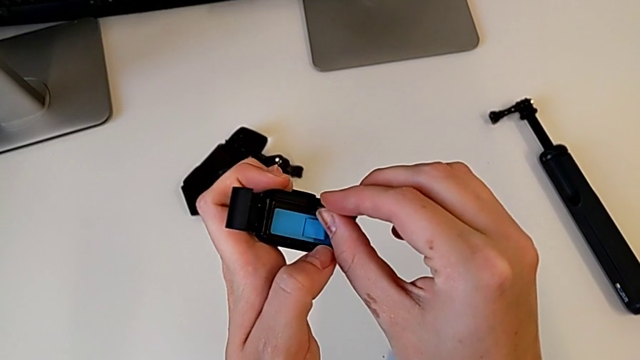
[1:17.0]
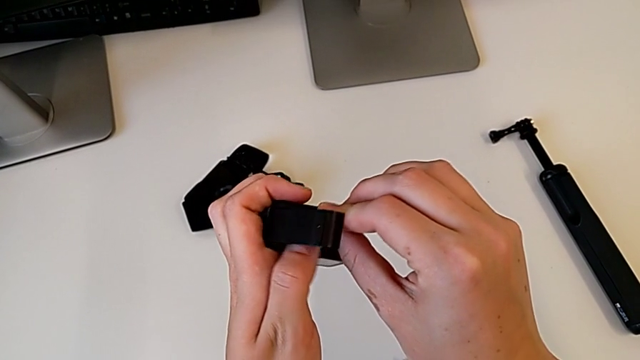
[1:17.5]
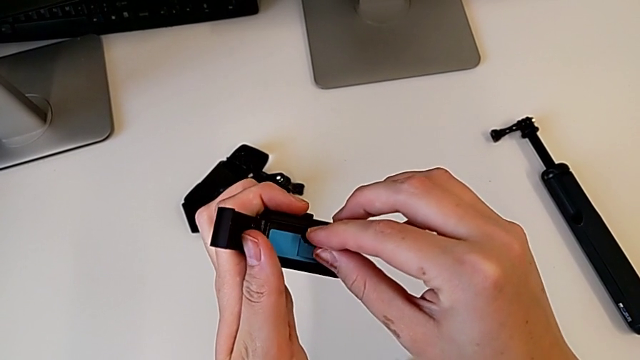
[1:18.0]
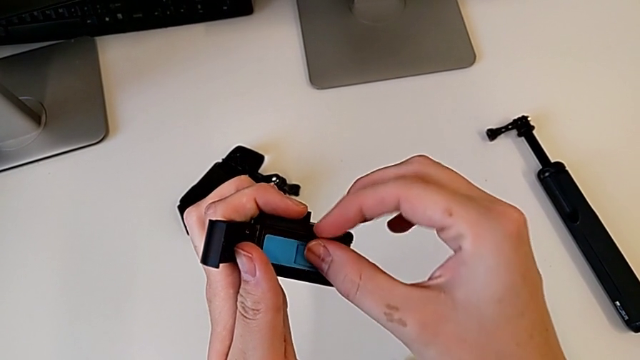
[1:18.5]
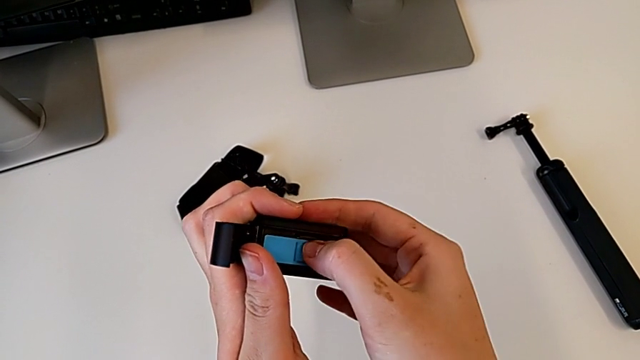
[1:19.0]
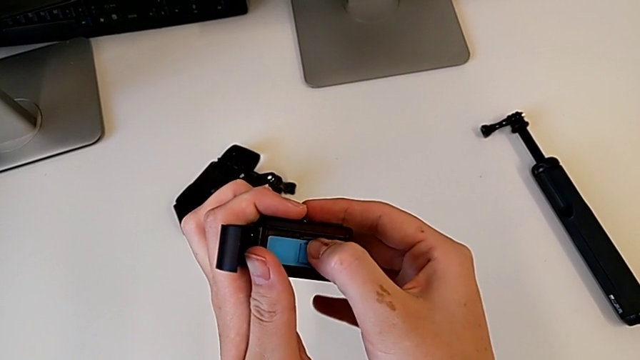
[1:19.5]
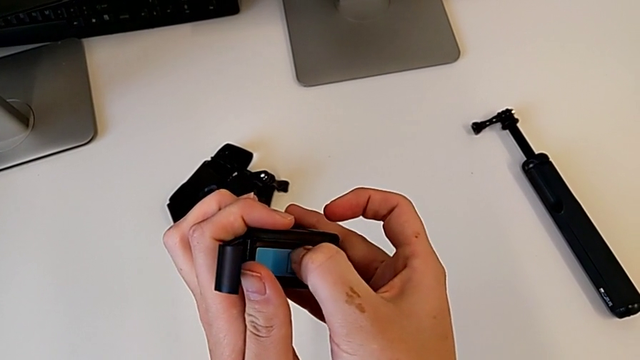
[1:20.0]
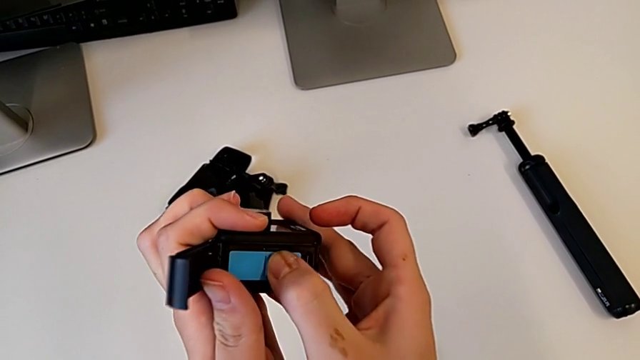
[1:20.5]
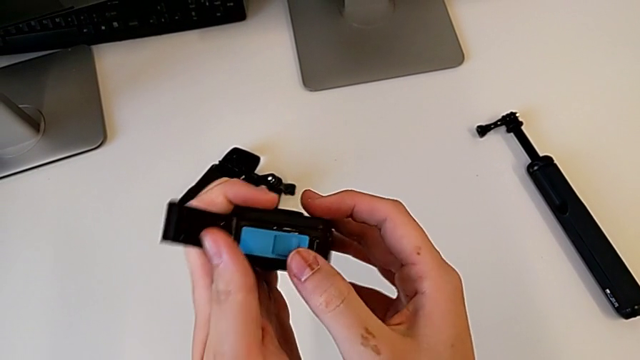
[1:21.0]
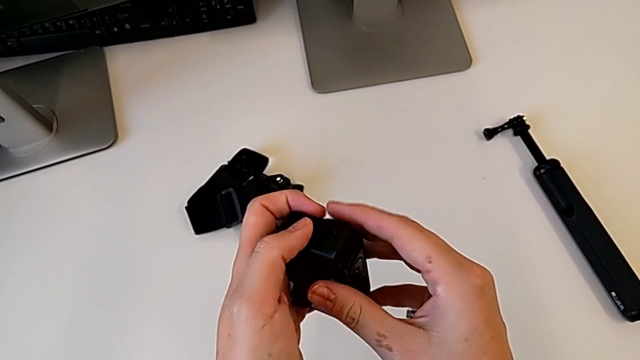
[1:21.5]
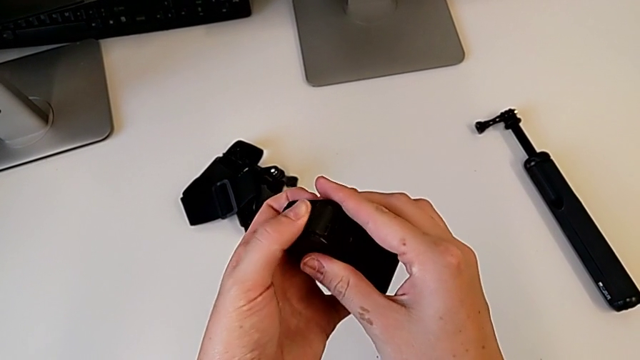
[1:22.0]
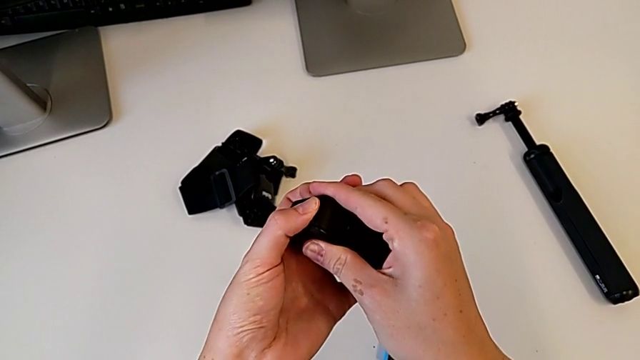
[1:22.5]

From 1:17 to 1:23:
The camera wearer is exchanging a micro SD card. They open the battery door, place the new SD card, insert it, grab the battery door and close it.

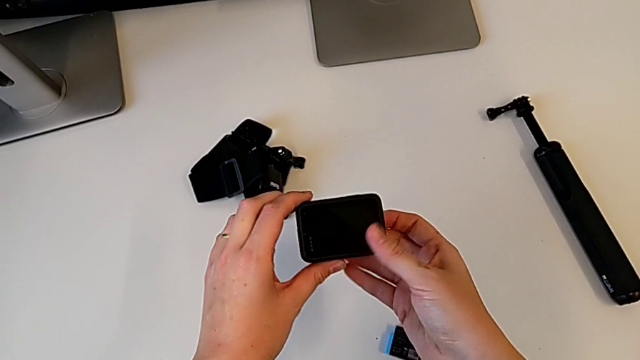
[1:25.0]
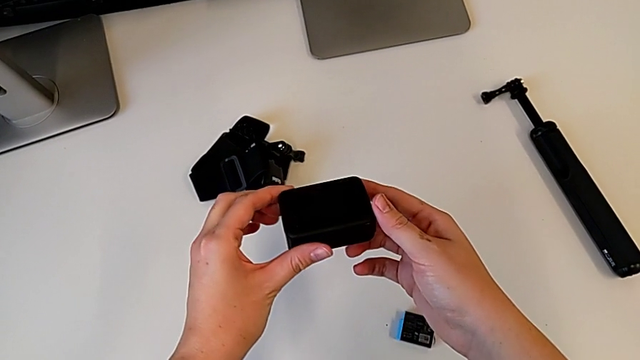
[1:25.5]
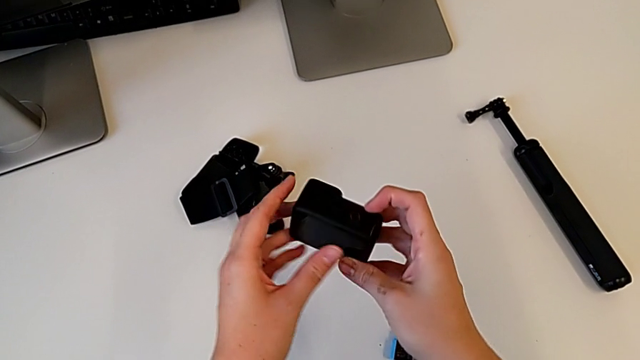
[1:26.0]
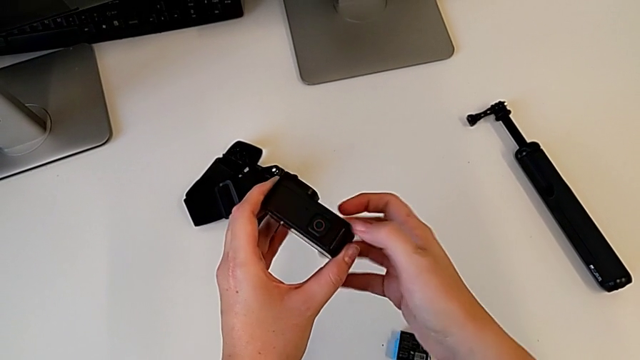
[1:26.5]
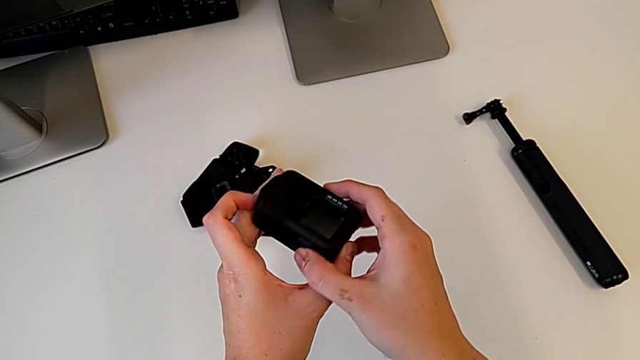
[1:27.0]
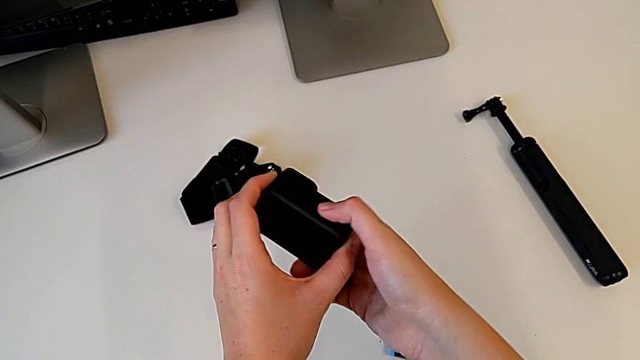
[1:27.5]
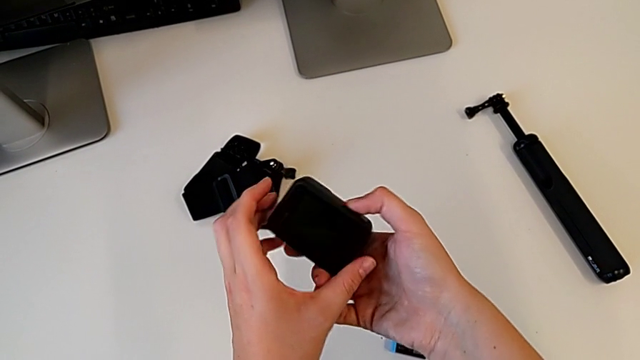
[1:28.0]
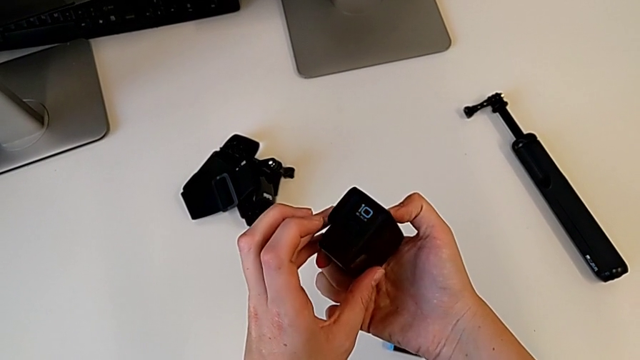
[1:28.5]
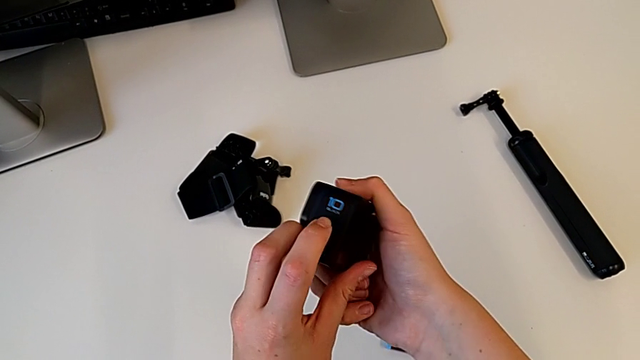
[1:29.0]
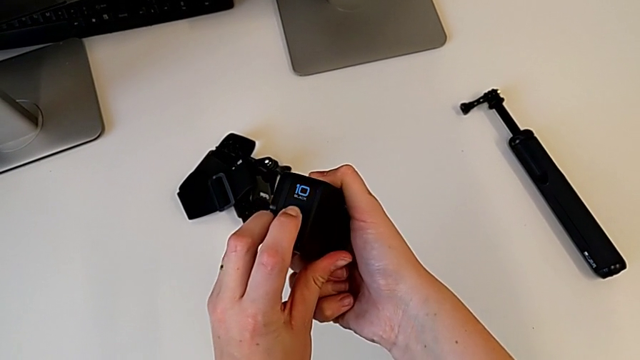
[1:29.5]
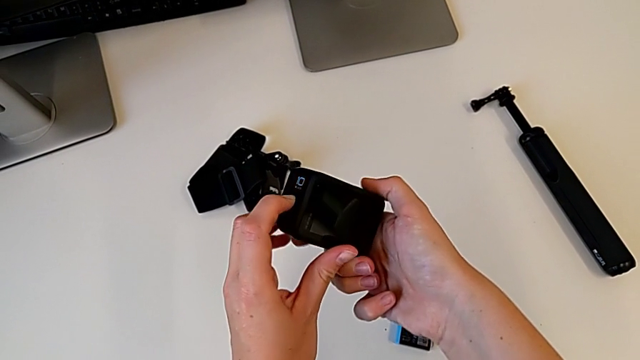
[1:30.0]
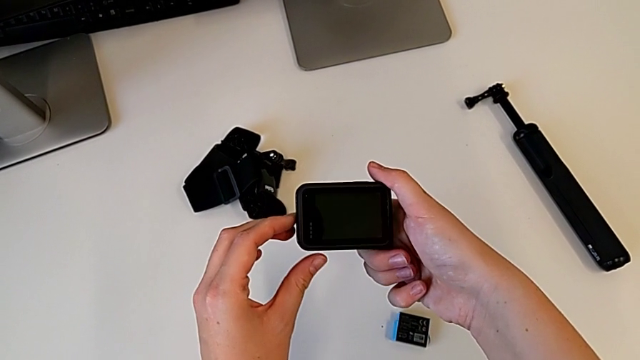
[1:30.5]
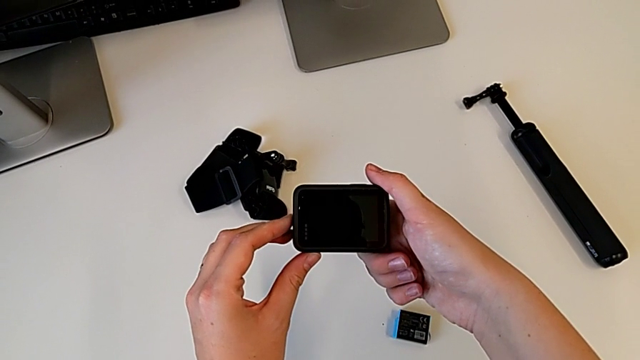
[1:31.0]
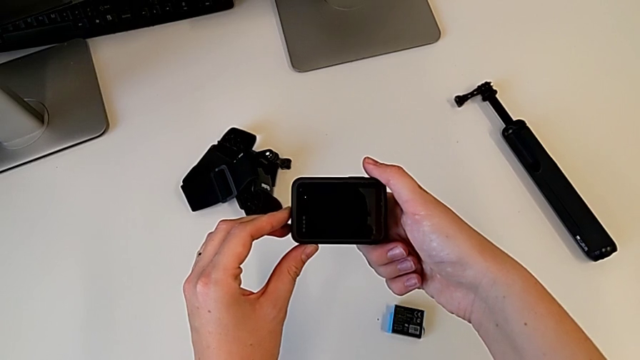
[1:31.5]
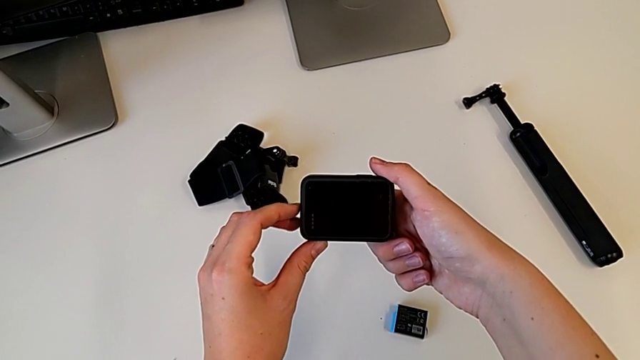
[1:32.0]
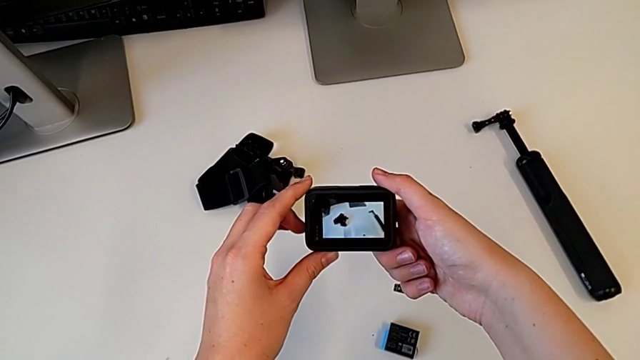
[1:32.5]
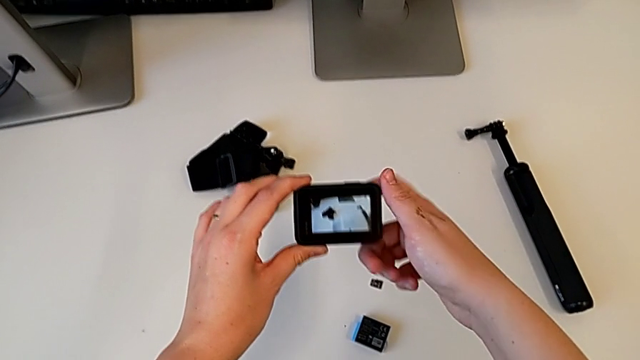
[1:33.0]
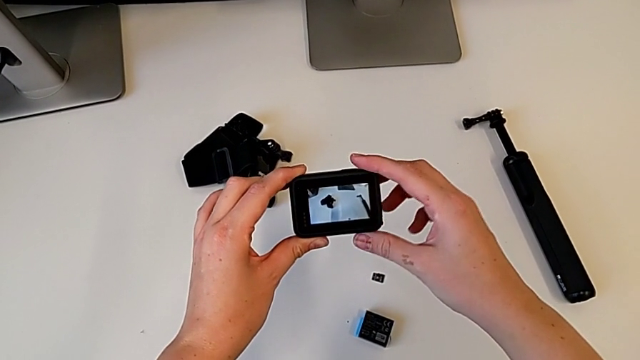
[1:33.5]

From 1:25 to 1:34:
The camera wearer turns on their GoPro. They rotate the GoPro, inspect it, press the left button twice and hold it.

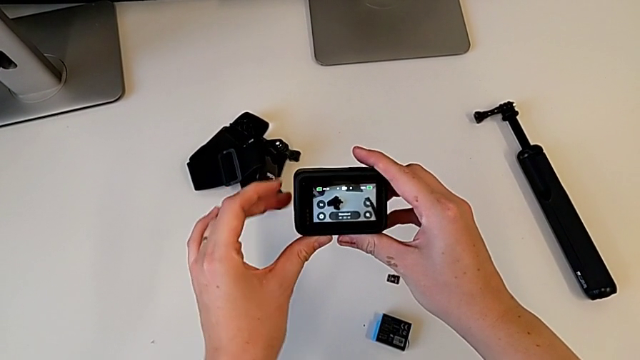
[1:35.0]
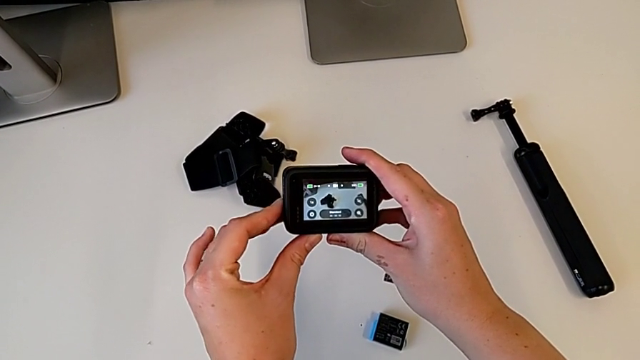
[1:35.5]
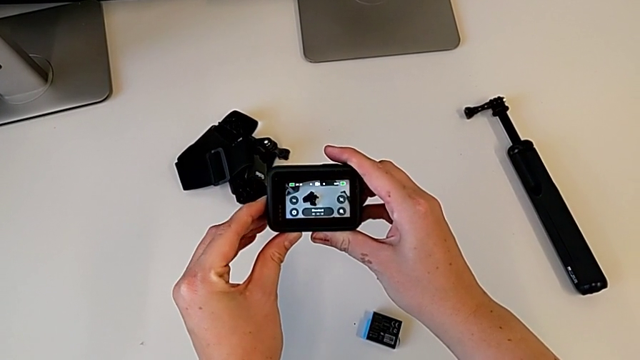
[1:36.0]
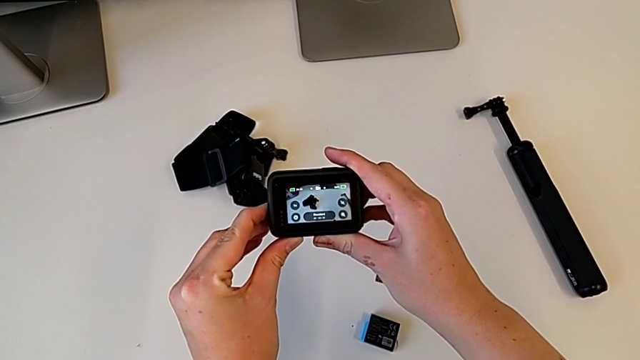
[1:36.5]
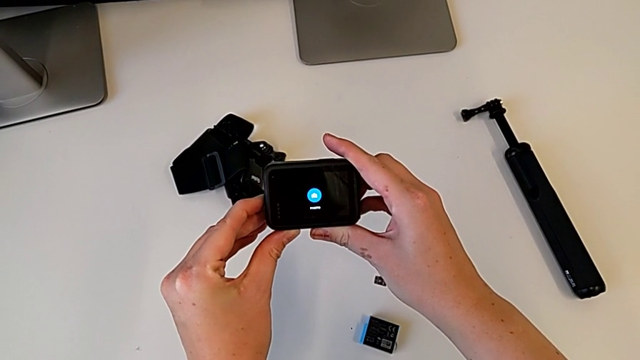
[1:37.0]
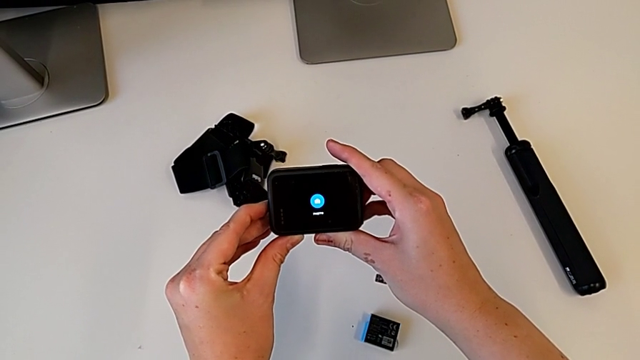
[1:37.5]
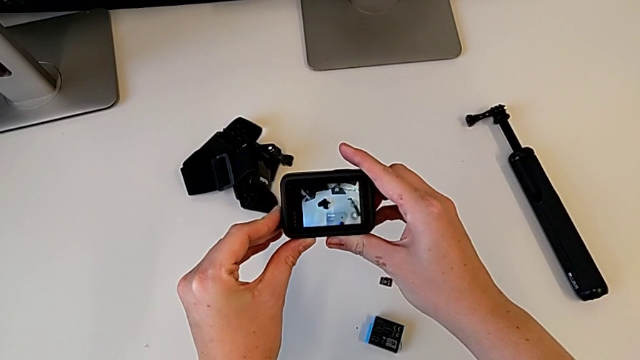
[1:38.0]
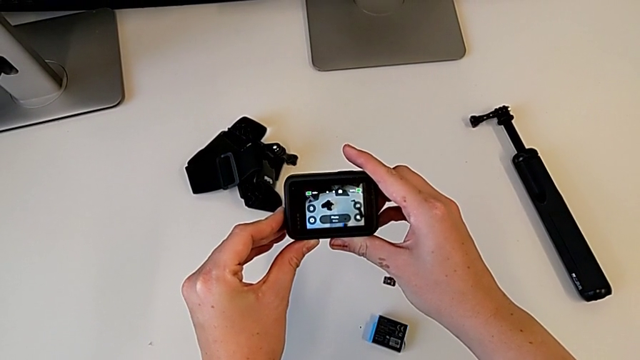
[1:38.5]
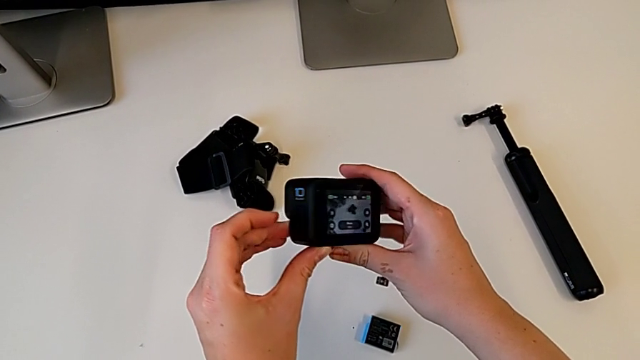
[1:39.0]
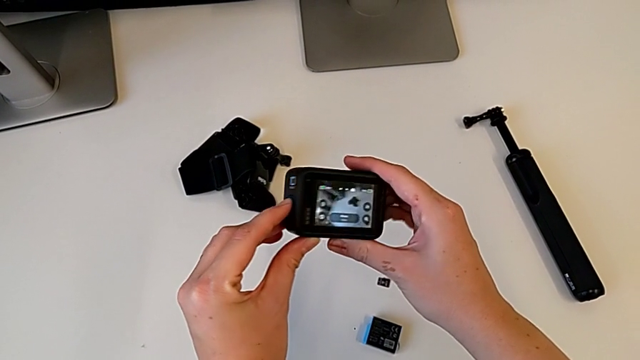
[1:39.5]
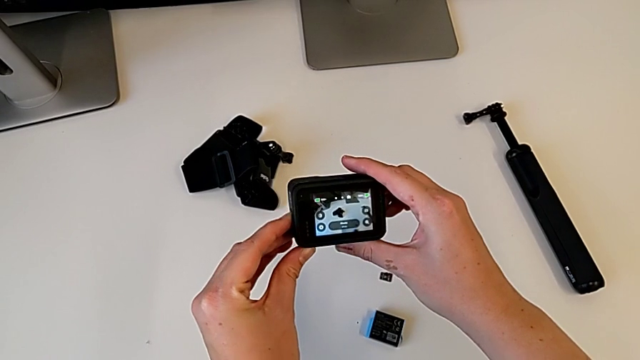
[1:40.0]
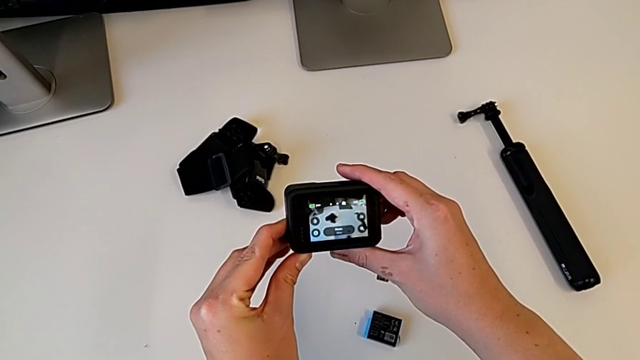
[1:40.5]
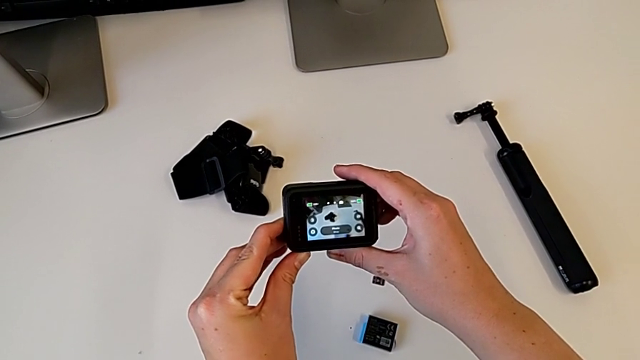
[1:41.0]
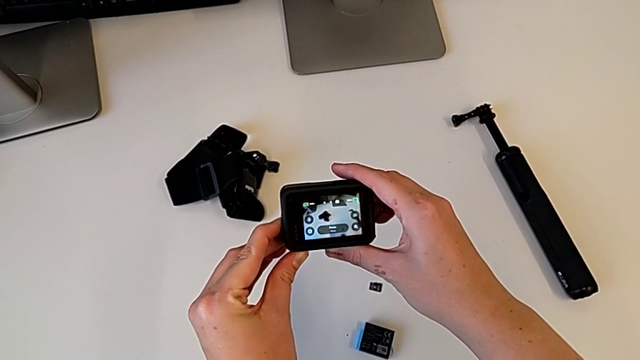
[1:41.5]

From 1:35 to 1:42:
The camera wearer is turning off their GoPro. They press the left button, hold it, press it, rotate the GoPro and begin to hold the left button.
